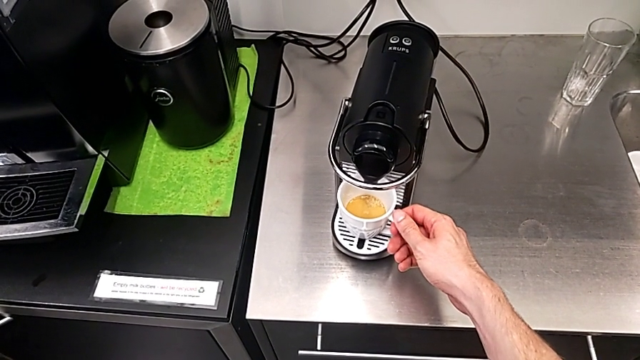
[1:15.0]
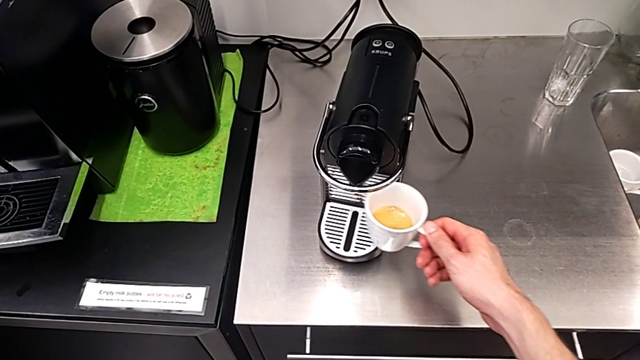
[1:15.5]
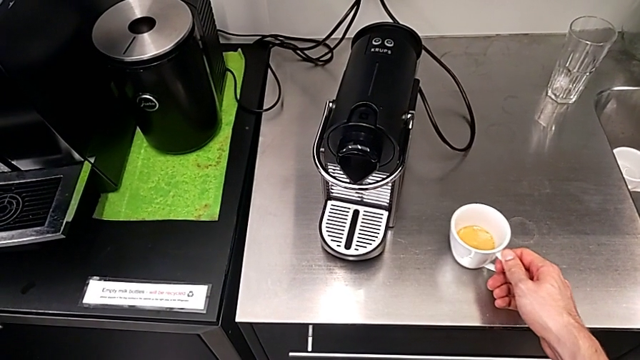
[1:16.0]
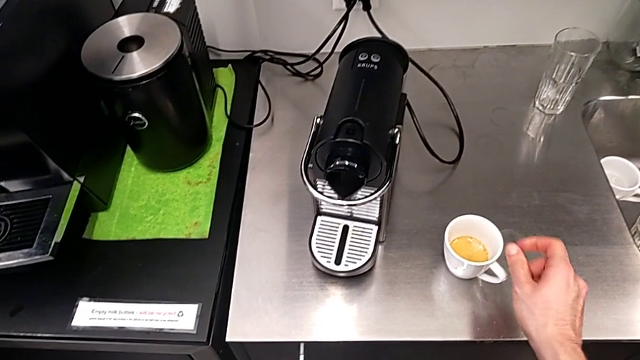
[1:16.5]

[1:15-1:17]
The camera wearer withdraws the cup of coffee. They grab the cup and place it.

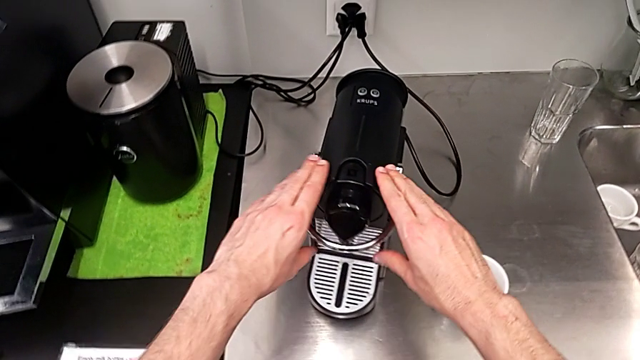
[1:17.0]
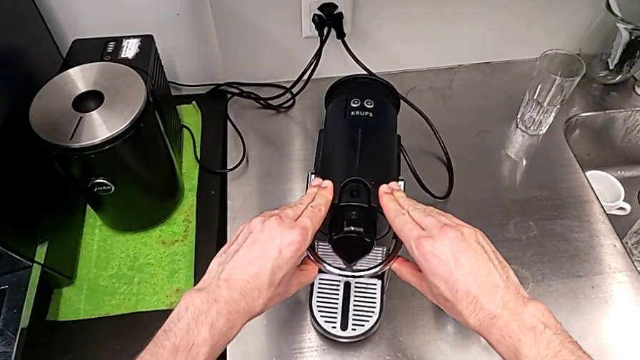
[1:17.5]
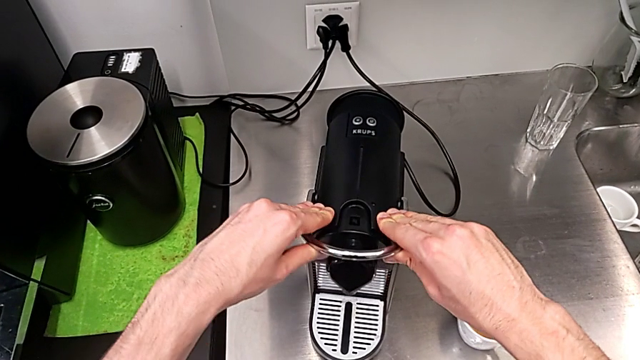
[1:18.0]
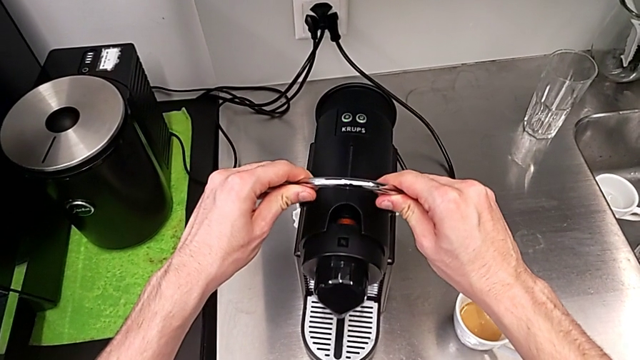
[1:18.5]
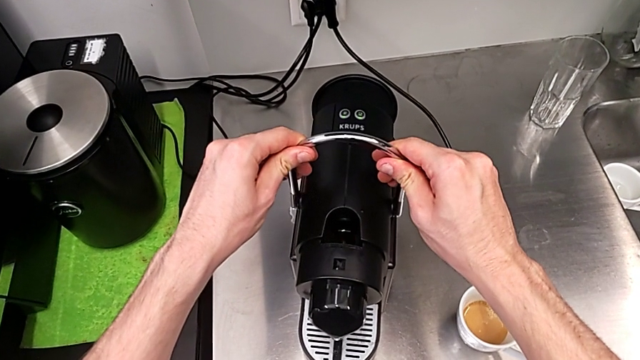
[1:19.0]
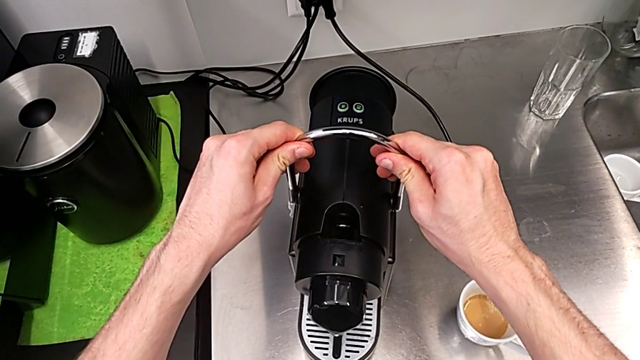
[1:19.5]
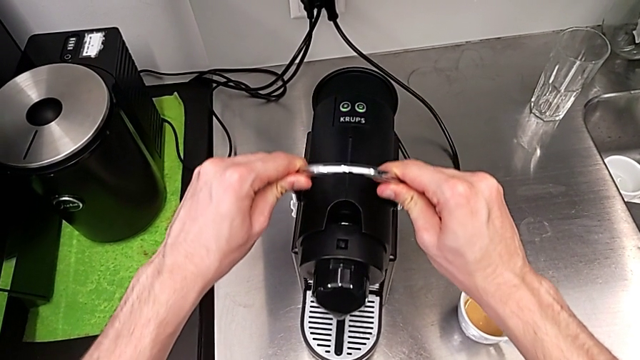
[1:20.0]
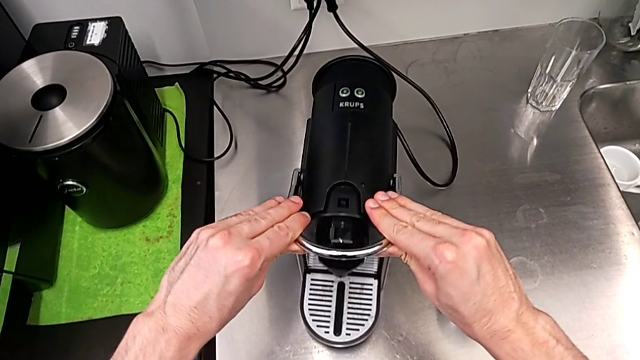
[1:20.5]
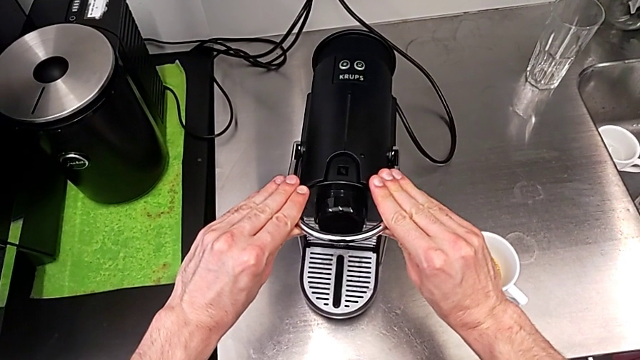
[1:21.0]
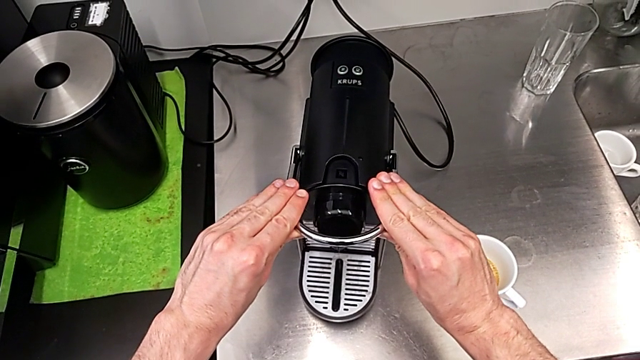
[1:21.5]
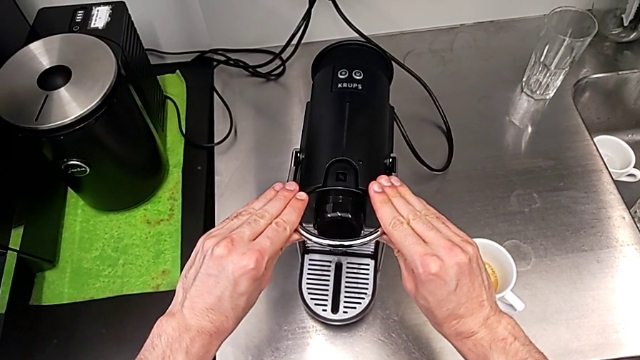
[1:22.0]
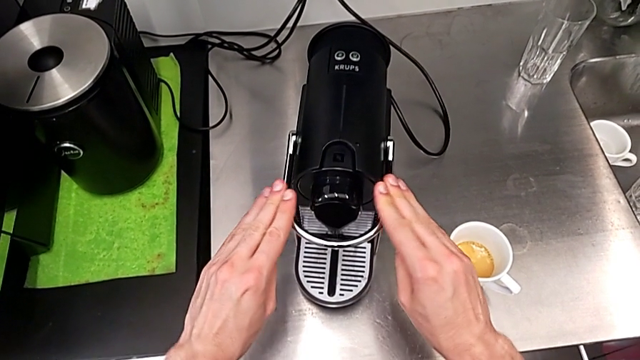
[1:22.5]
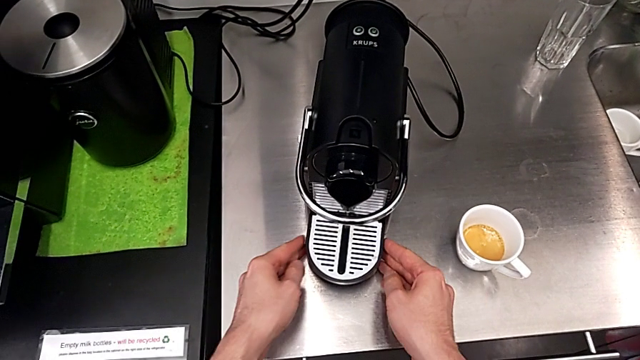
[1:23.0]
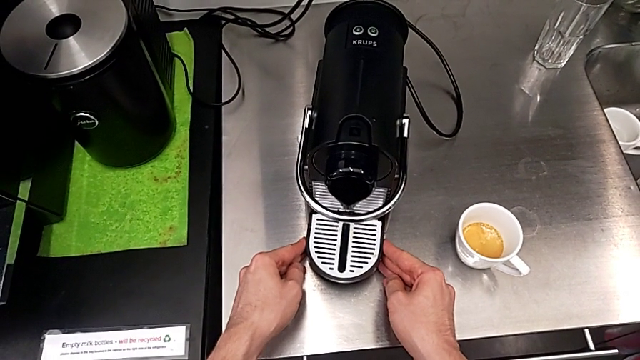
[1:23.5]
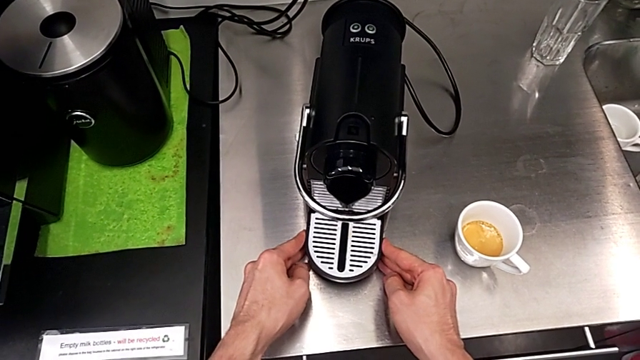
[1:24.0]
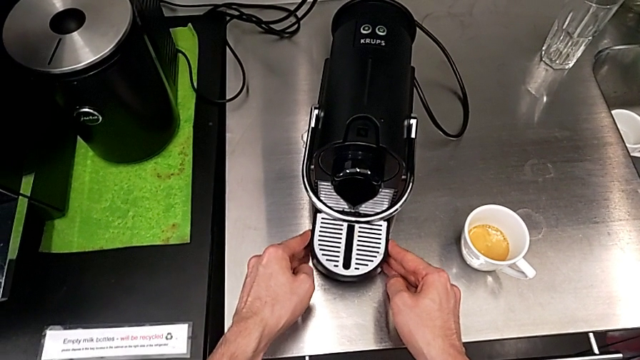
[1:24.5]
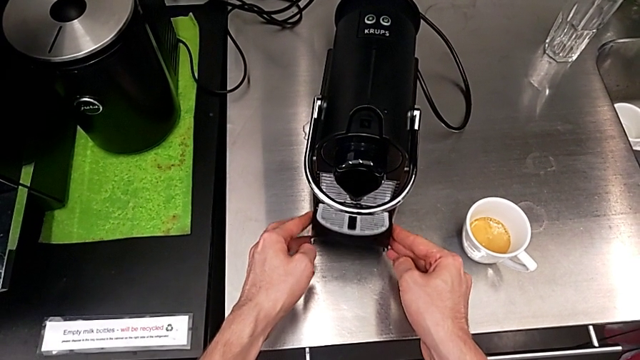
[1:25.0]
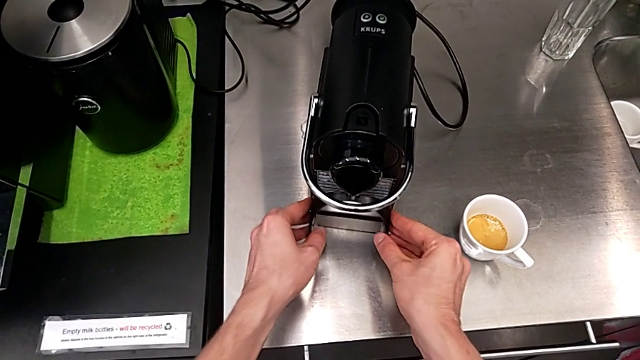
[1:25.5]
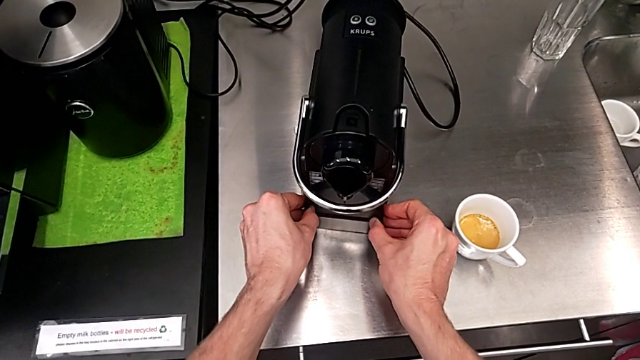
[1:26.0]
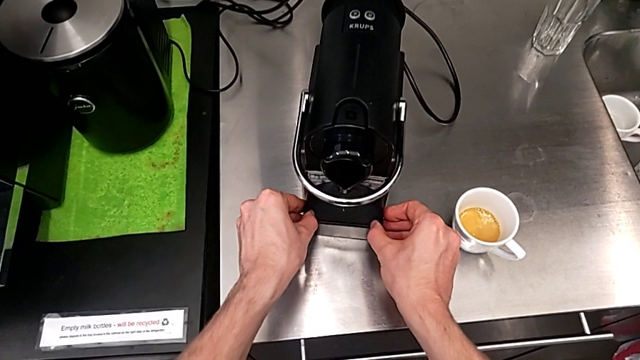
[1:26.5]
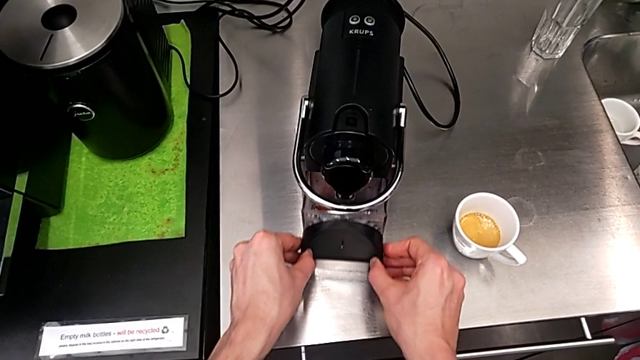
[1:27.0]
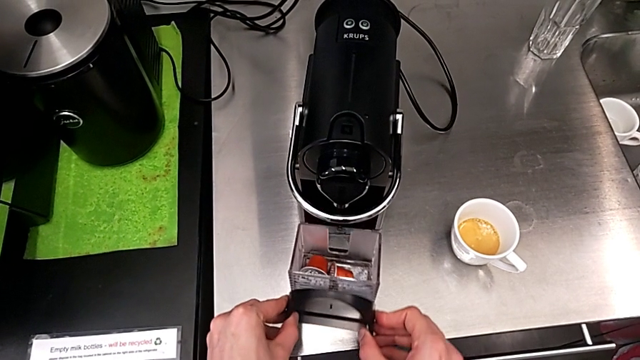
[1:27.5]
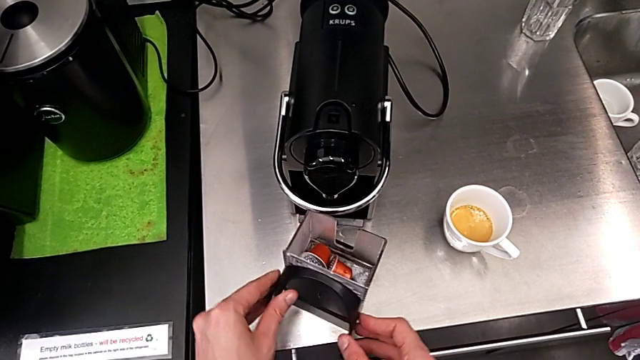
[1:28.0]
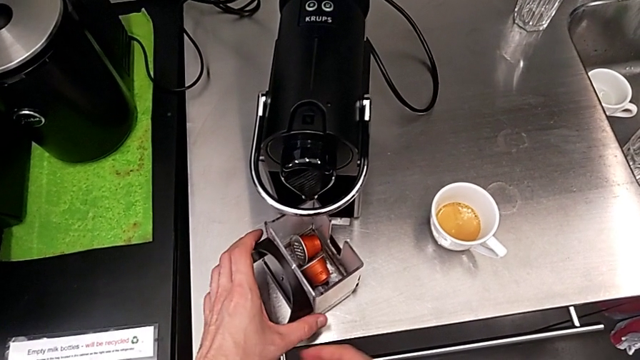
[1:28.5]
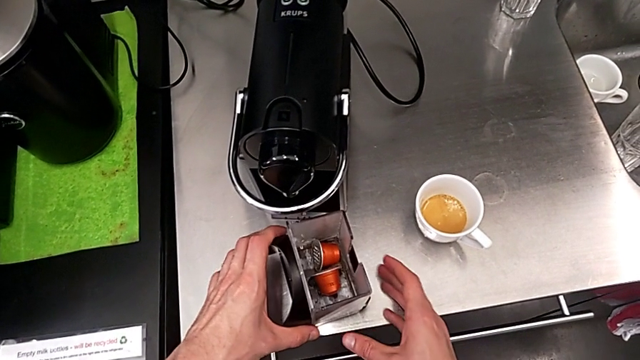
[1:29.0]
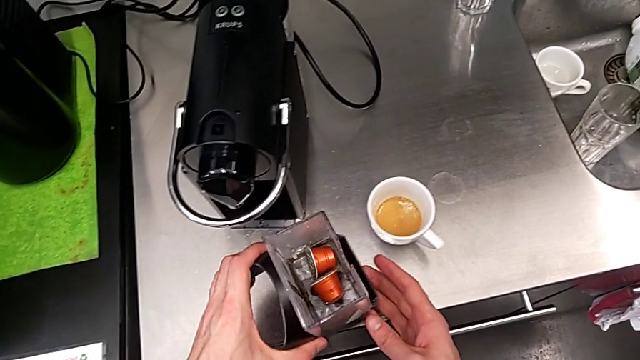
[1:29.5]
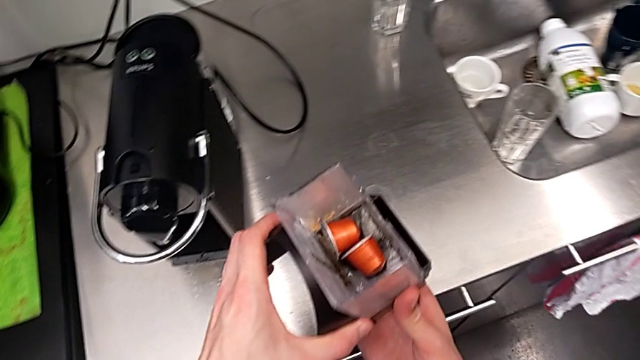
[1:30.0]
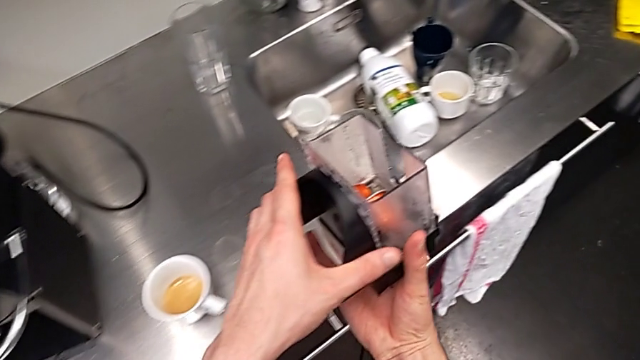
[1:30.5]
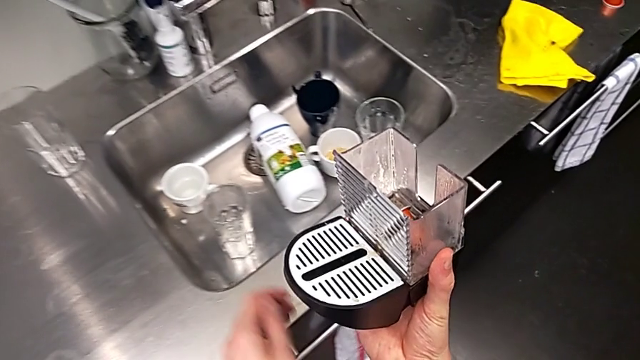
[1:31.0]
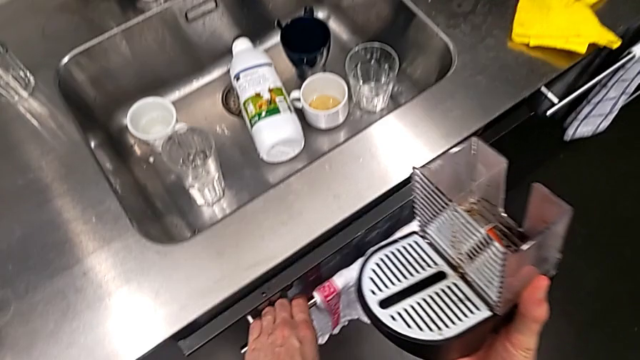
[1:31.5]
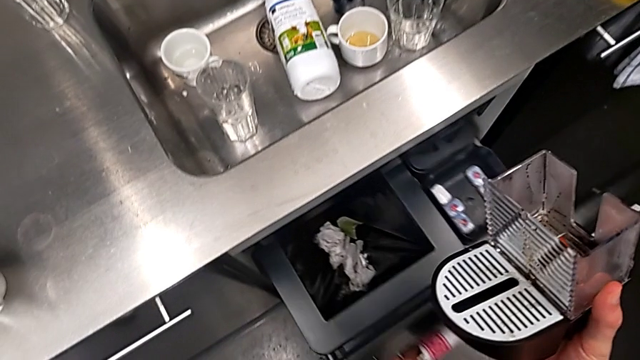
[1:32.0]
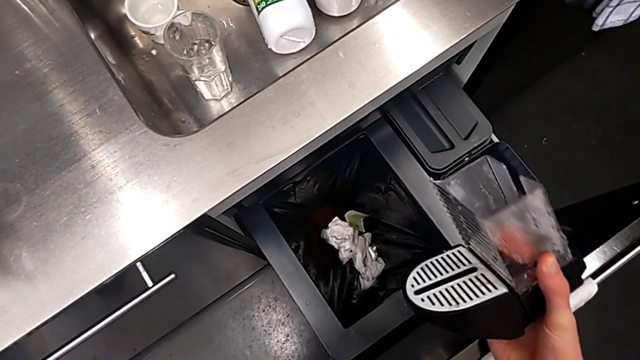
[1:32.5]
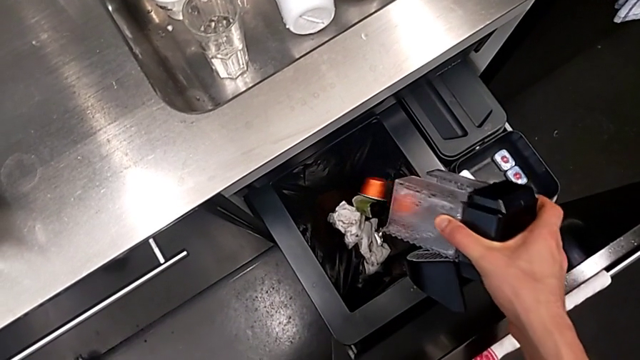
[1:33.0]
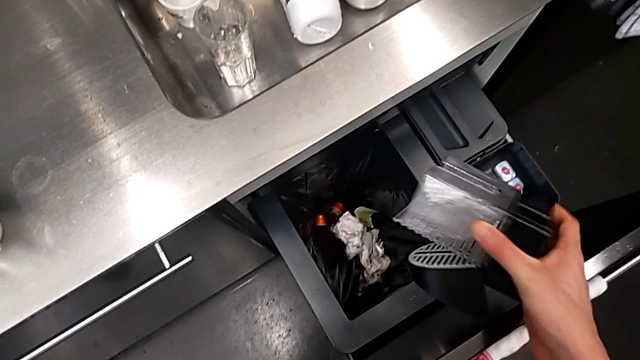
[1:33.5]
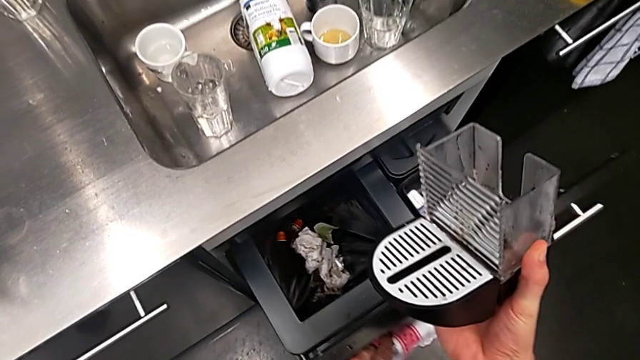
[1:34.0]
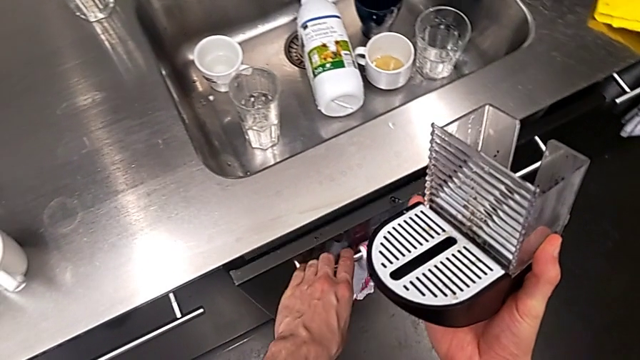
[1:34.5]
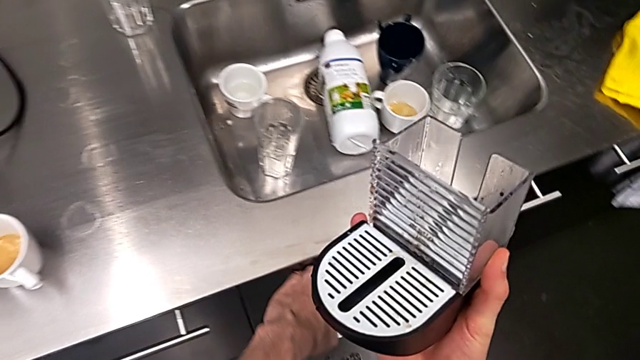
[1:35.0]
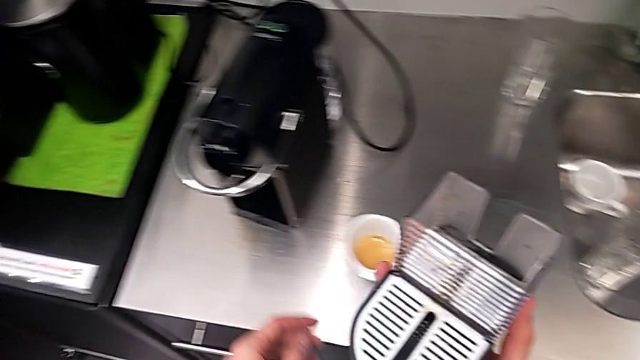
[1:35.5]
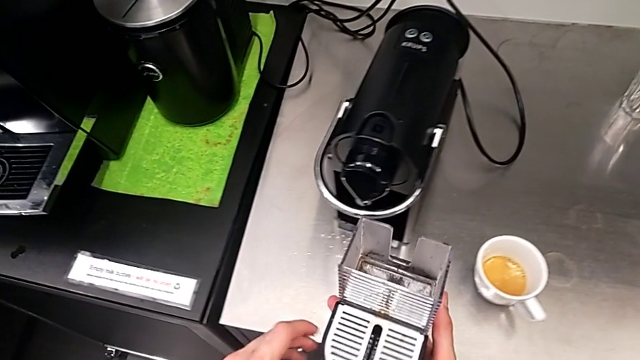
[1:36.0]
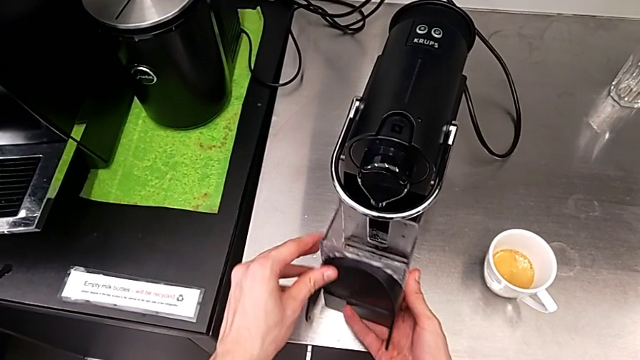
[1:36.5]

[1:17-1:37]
The camera wearer is emptying the capsule container into the garbage bin. They push the lever, press it, flip the drip tray, withdraw the capsule container, grab it, lift the transparent capsule container, hold the capsule container, open the garbage bin, pour the coffee capsule, close the garbage bin, hold the capsule container and push the garbage bin.
